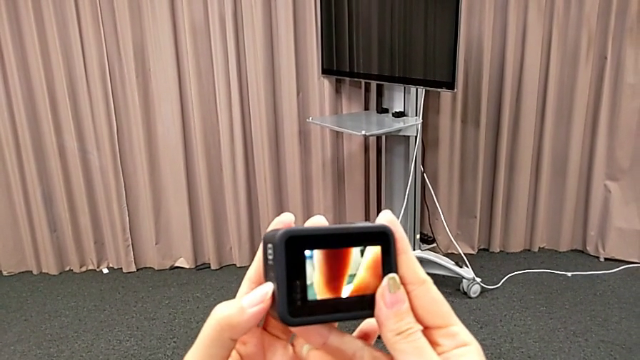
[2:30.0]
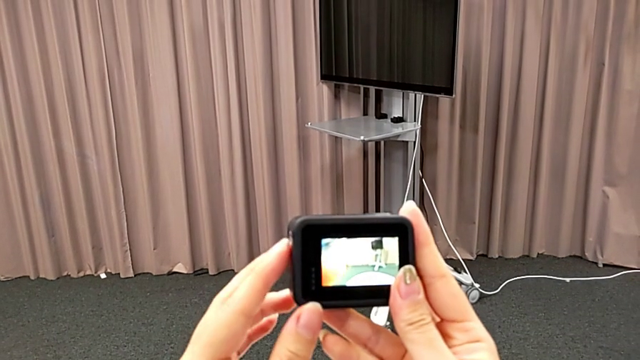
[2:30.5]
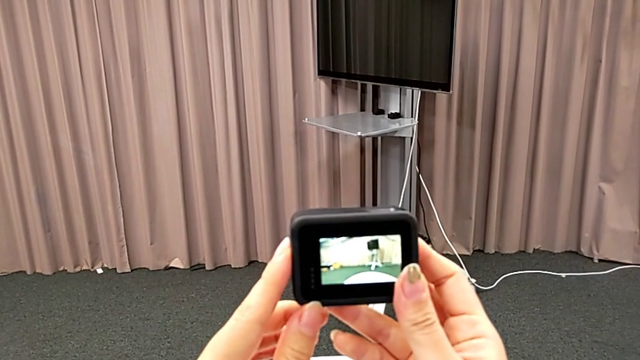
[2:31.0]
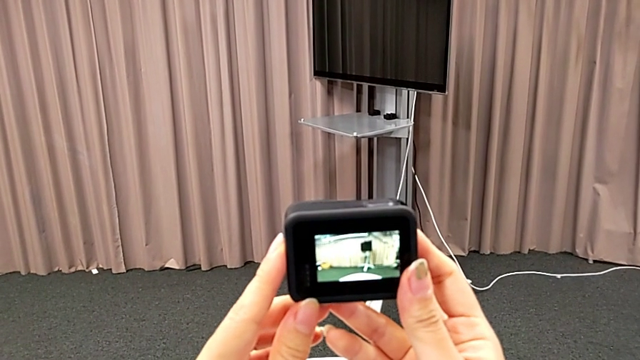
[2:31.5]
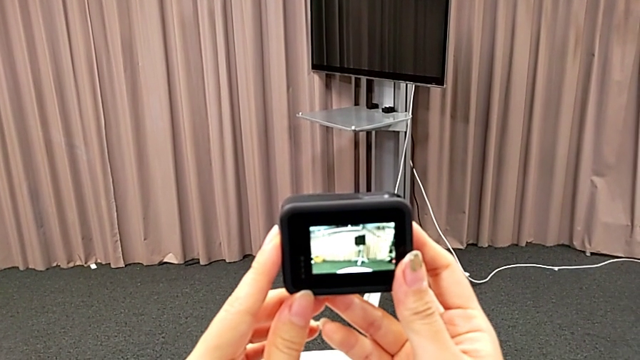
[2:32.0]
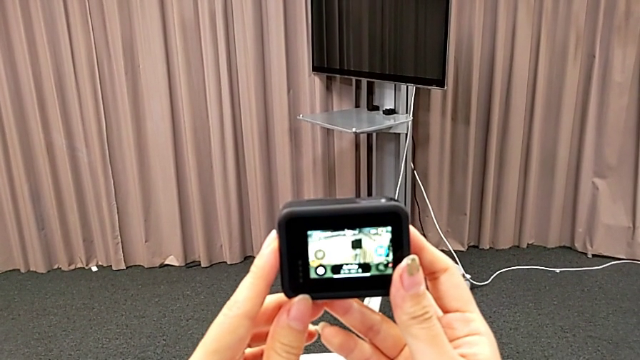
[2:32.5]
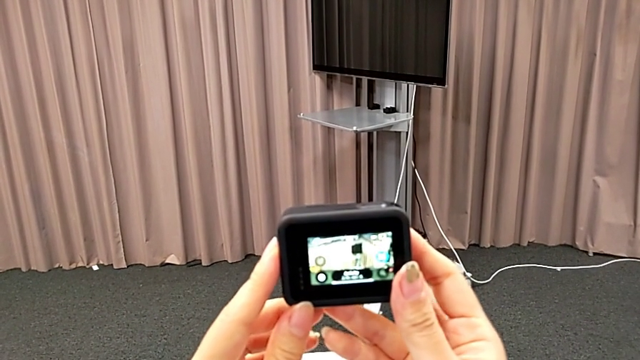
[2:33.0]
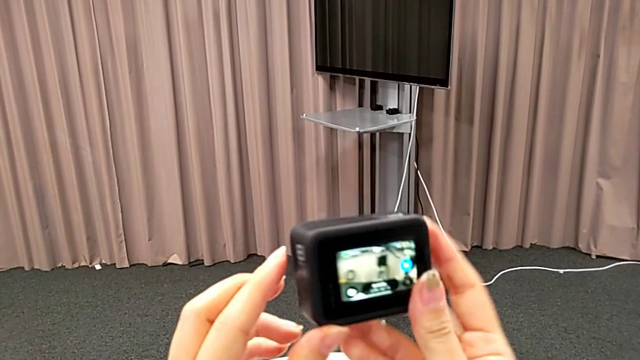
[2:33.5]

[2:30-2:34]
The camera wearer is turning on their GoPro. They hold the GoPro.

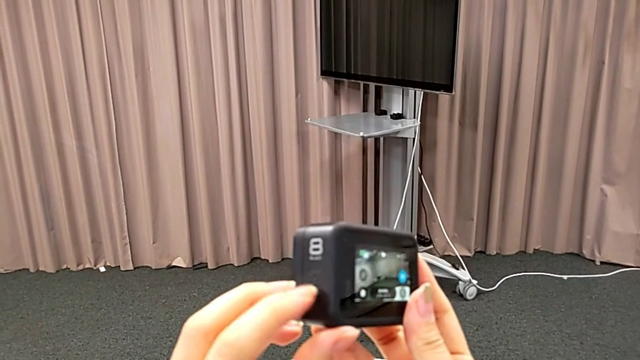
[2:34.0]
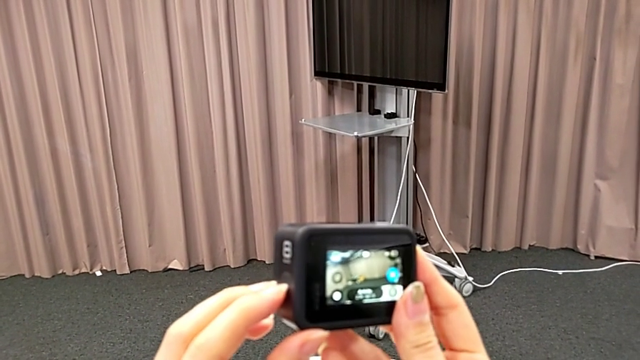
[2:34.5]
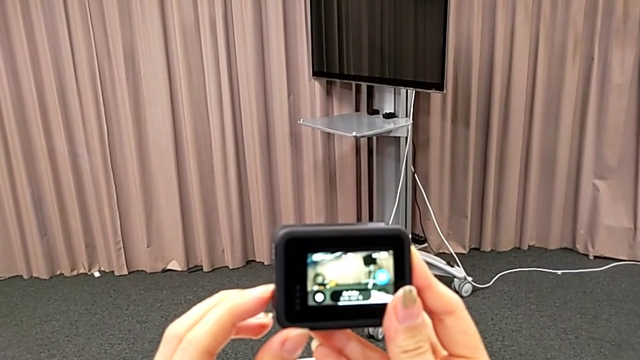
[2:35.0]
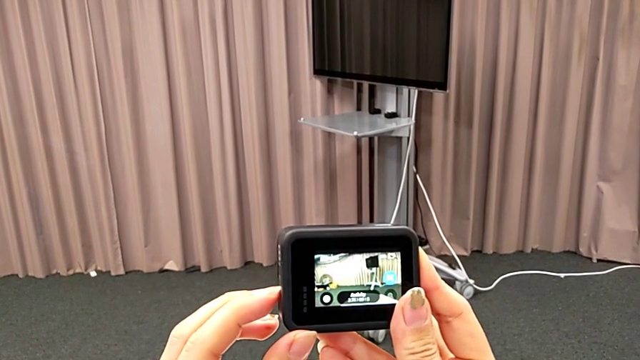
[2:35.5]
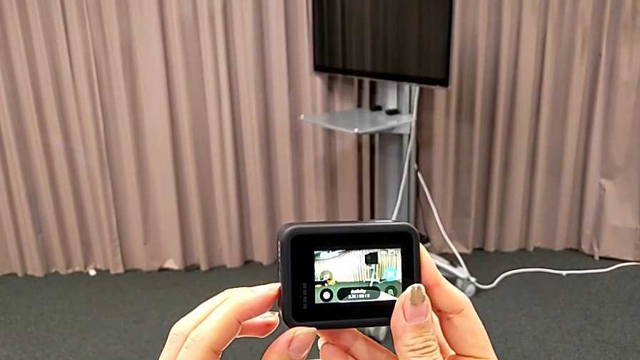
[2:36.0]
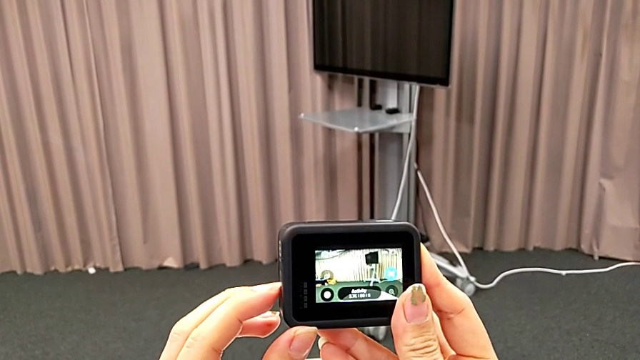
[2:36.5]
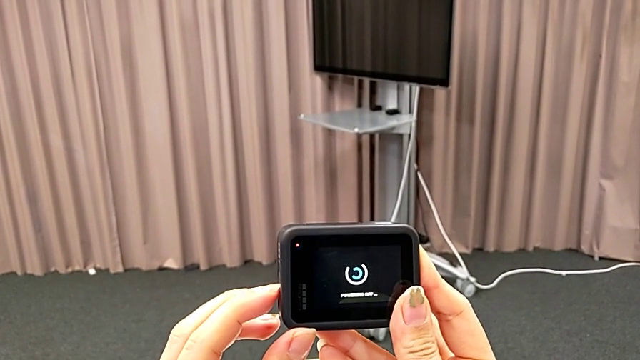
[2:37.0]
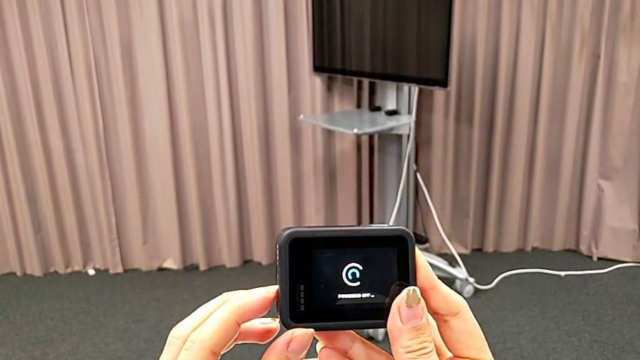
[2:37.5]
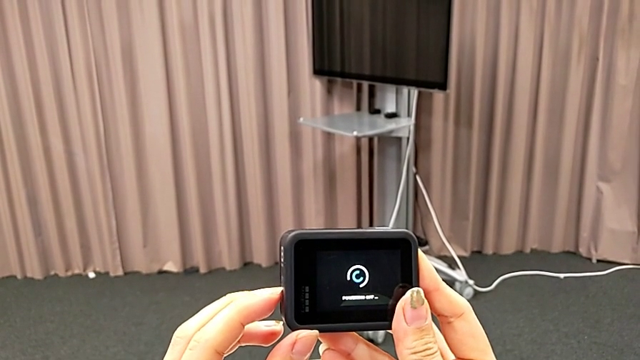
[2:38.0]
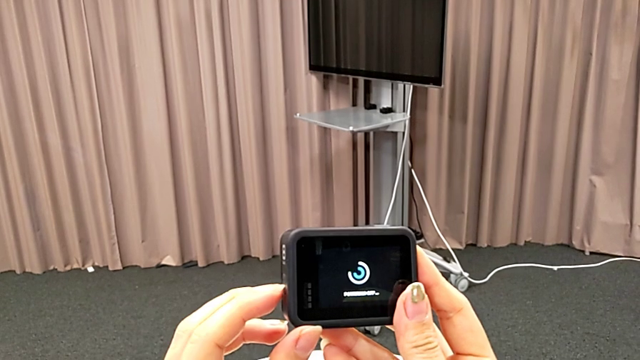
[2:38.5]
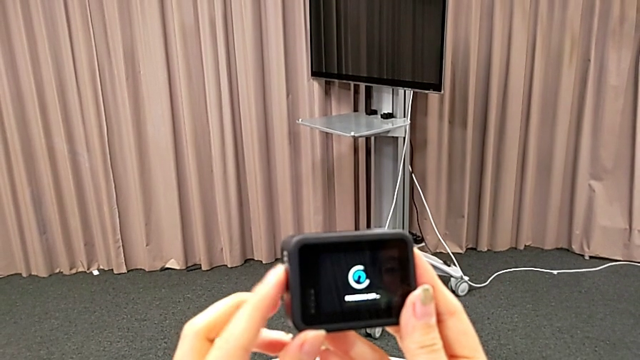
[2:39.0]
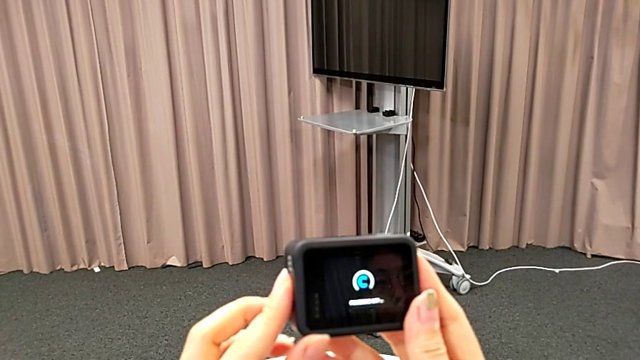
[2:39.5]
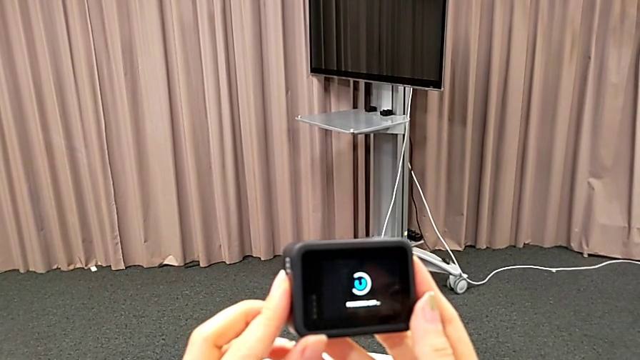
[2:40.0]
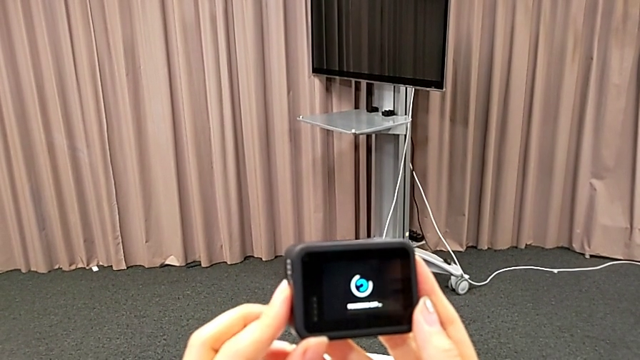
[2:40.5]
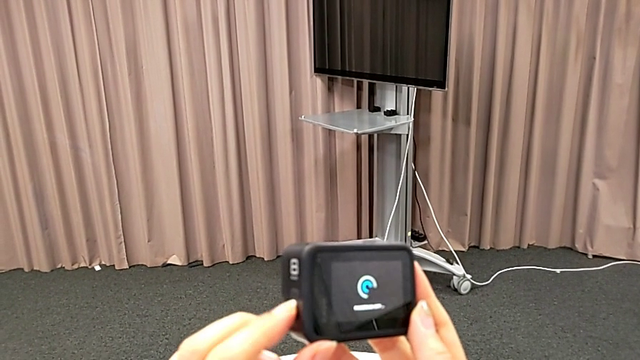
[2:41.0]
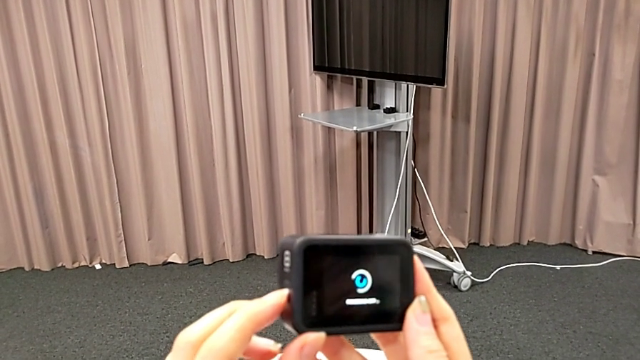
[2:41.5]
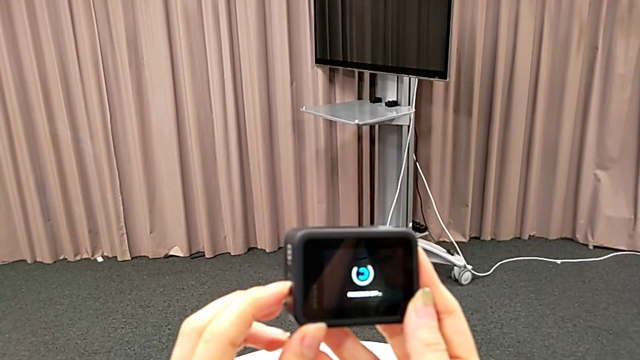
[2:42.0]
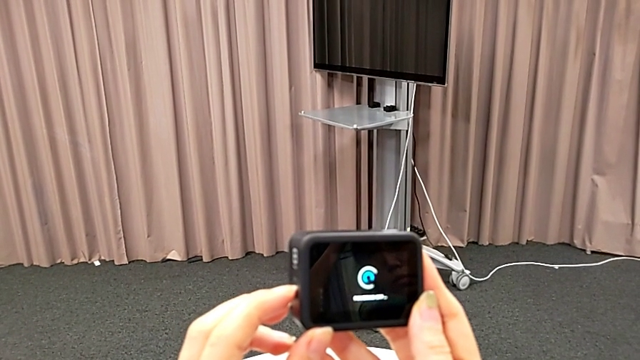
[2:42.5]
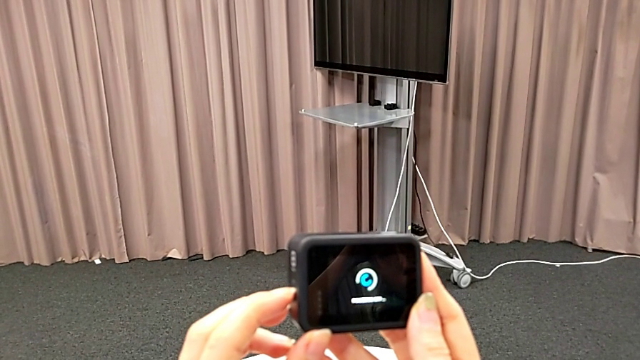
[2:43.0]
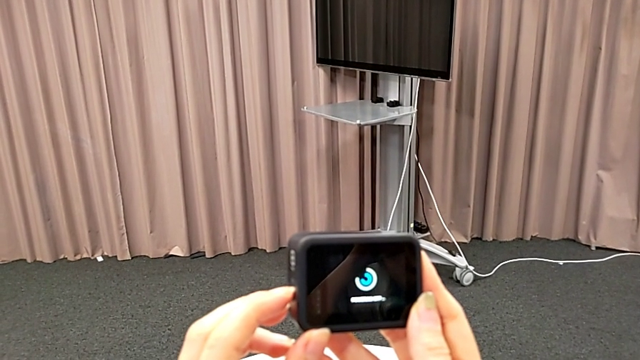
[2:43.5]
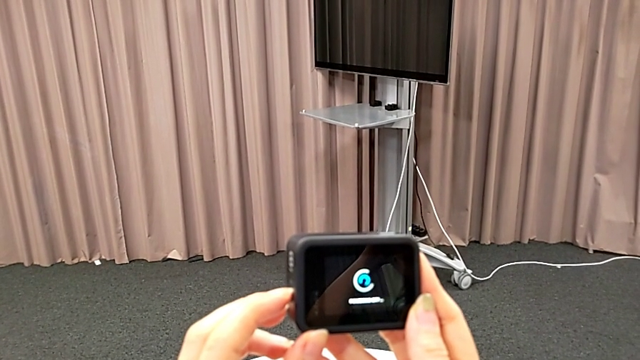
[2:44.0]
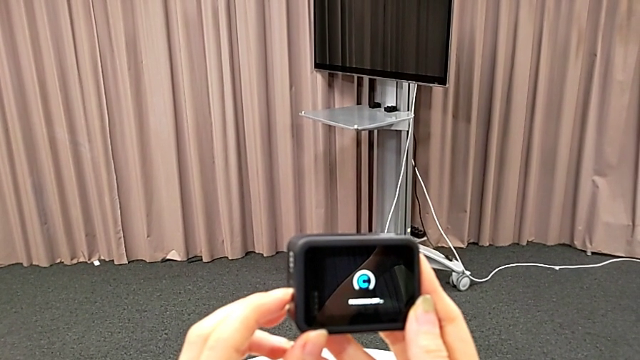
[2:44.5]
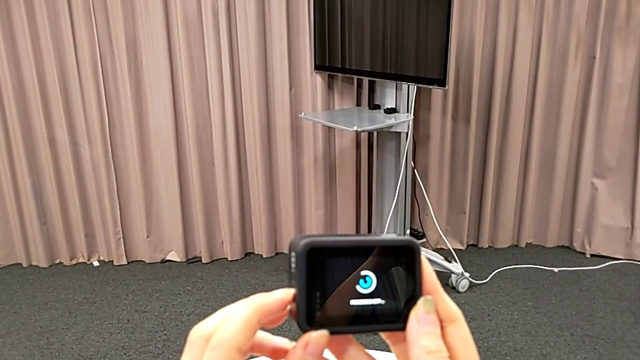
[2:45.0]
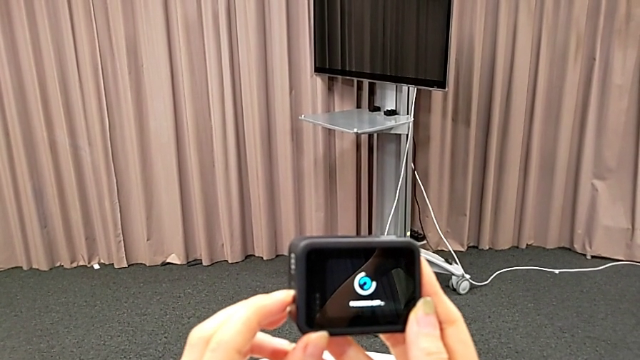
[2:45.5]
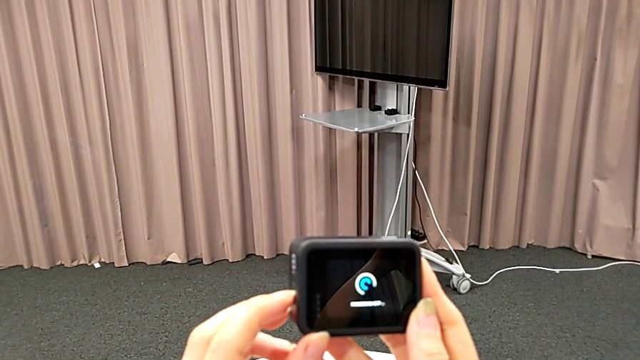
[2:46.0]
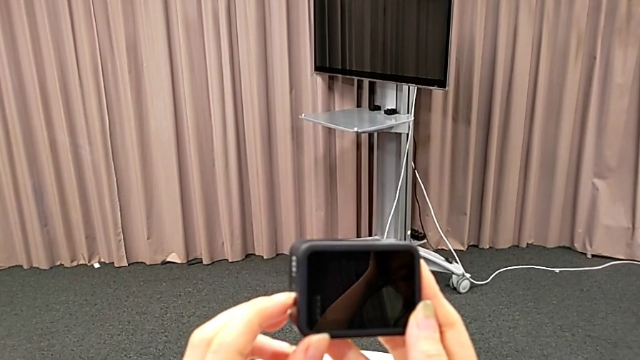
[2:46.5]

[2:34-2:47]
The camera wearer turns off their GoPro. They press the left button and turn off the GoPro.

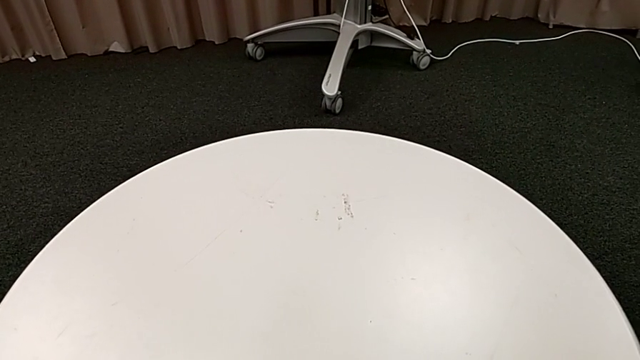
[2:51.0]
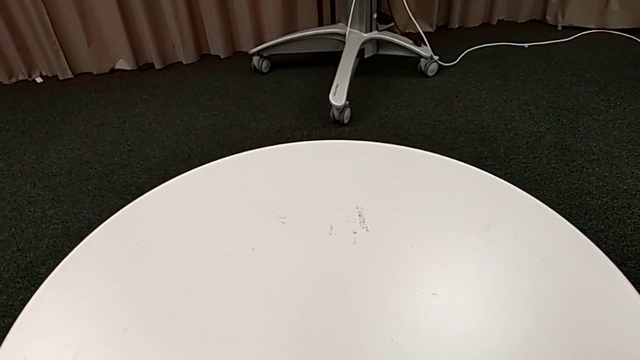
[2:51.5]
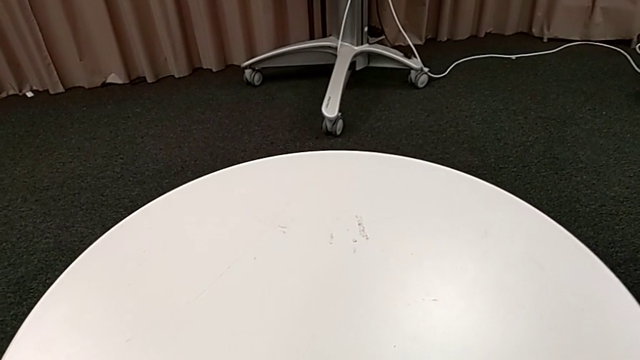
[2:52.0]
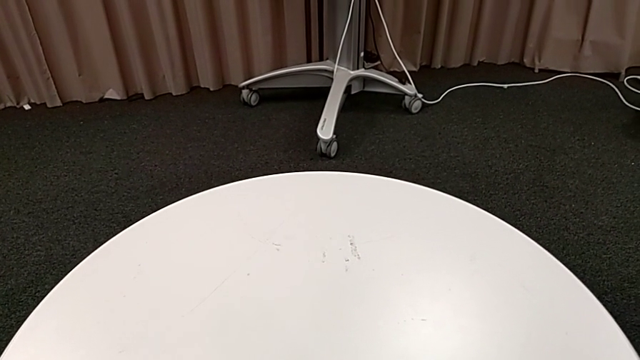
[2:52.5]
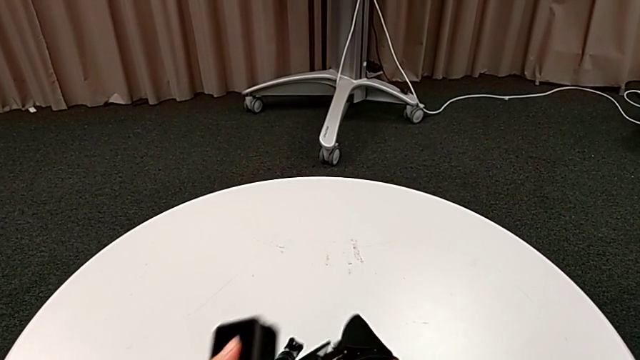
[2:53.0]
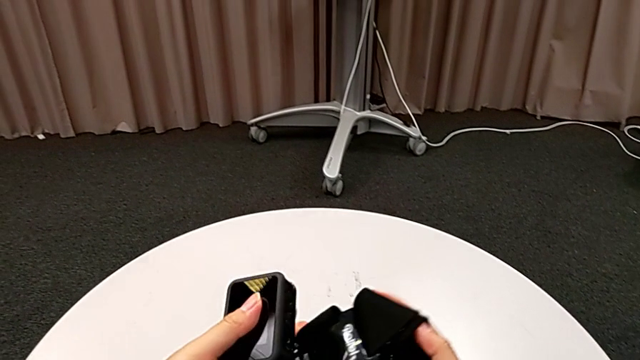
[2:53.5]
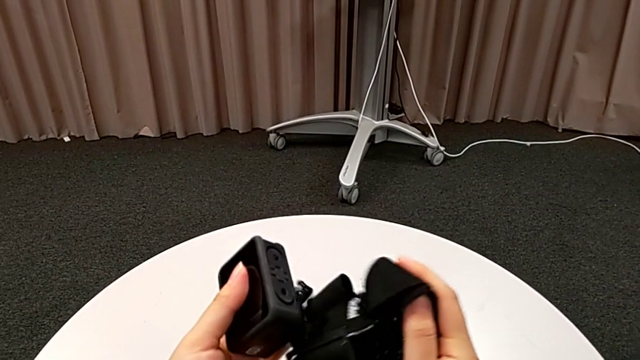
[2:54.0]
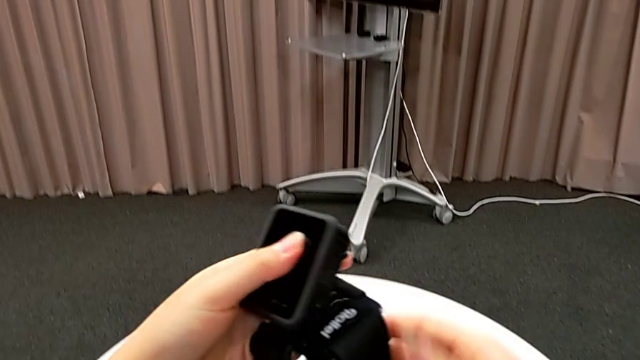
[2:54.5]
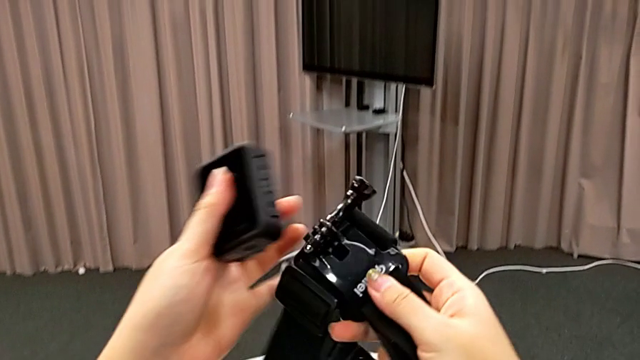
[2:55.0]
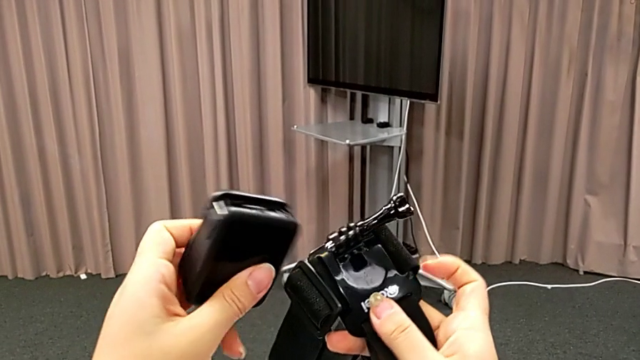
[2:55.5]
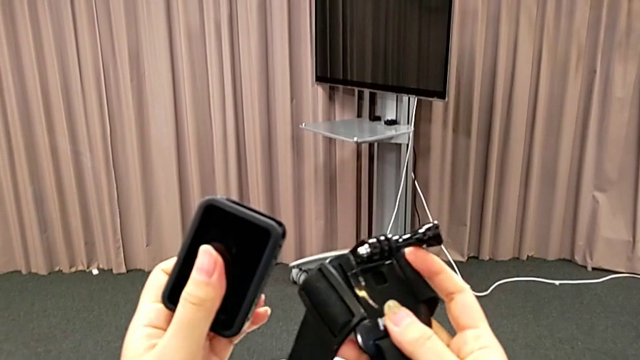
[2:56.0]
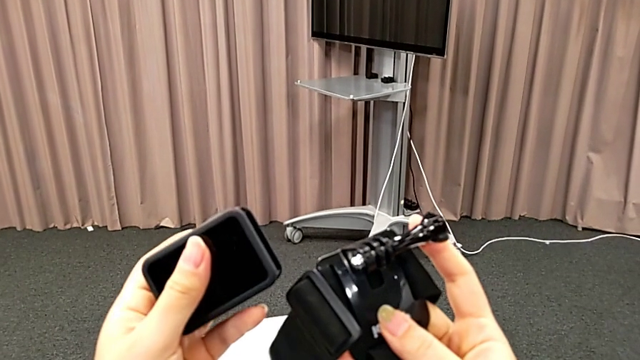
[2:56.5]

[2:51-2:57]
The camera wearer is inserting the GoPro into the strap.
